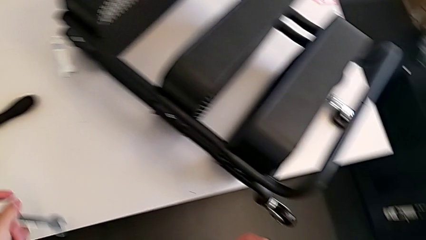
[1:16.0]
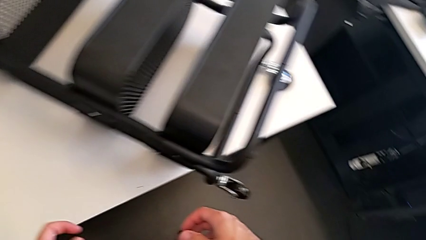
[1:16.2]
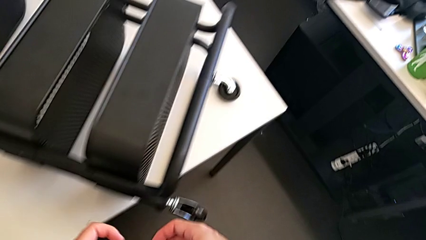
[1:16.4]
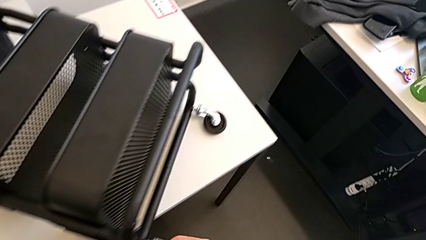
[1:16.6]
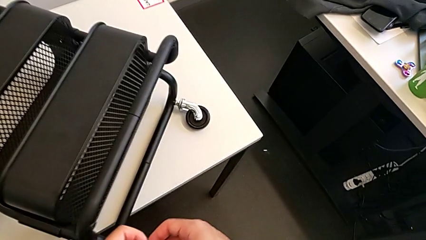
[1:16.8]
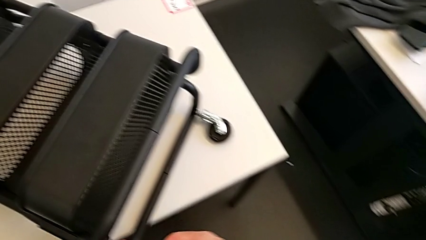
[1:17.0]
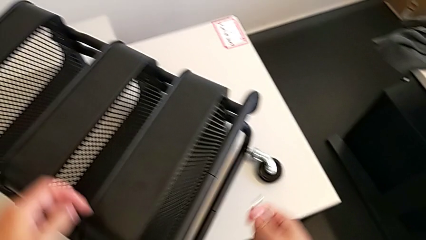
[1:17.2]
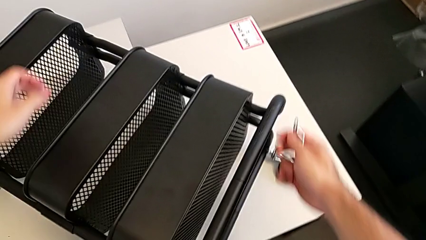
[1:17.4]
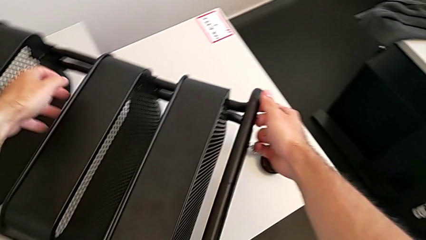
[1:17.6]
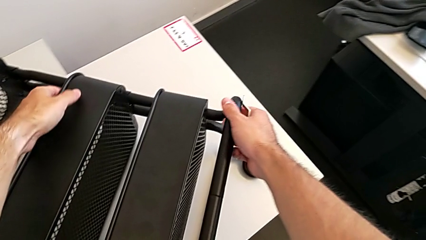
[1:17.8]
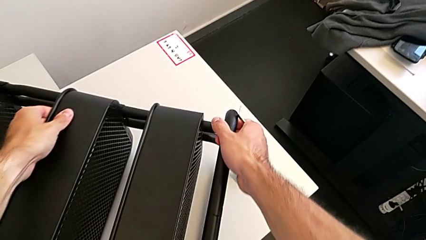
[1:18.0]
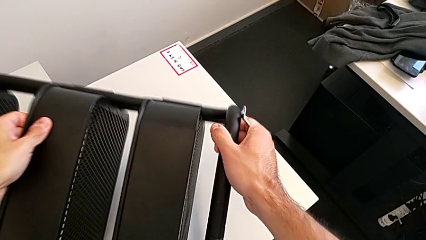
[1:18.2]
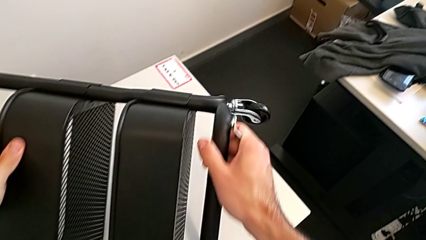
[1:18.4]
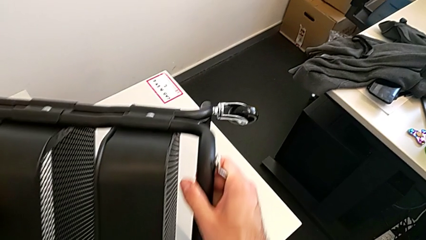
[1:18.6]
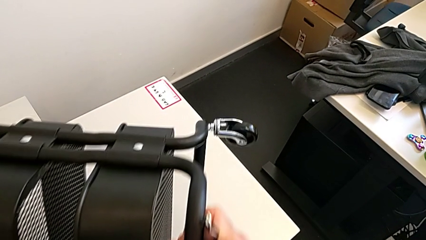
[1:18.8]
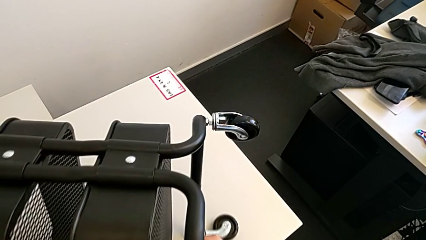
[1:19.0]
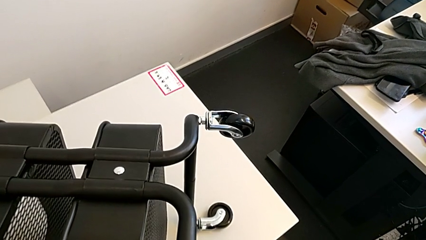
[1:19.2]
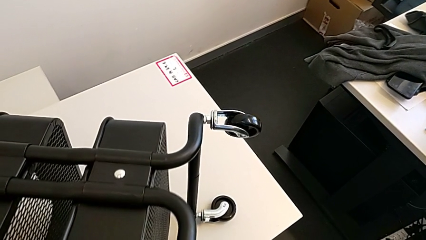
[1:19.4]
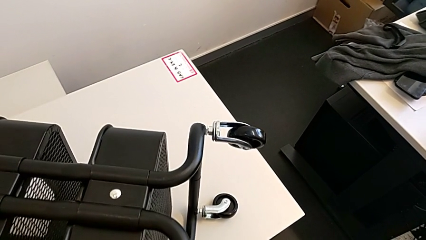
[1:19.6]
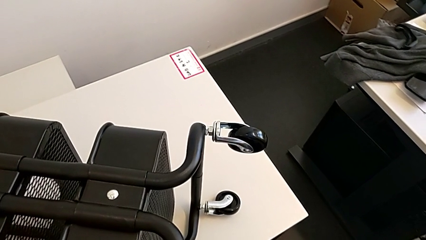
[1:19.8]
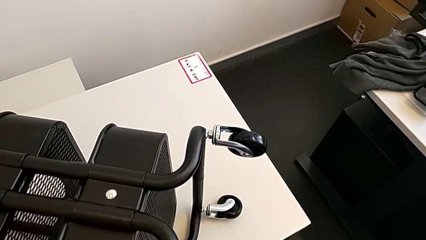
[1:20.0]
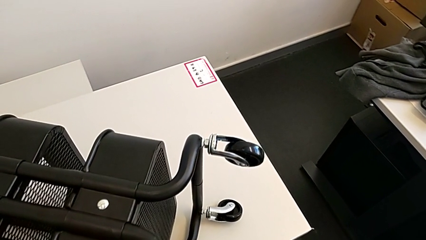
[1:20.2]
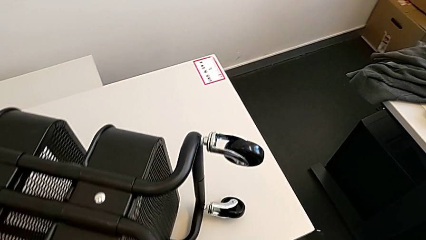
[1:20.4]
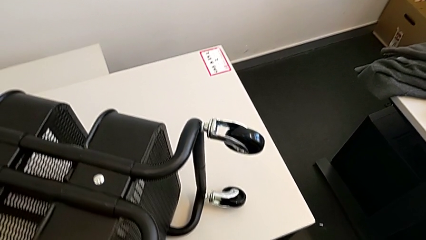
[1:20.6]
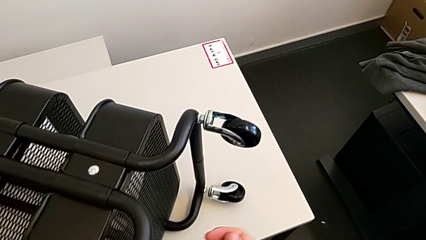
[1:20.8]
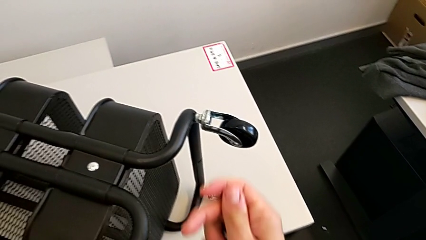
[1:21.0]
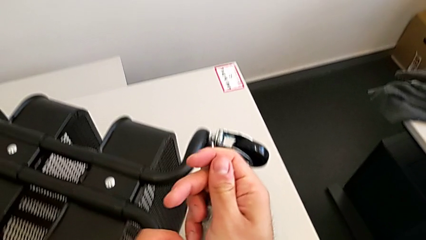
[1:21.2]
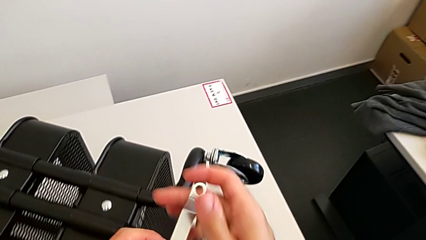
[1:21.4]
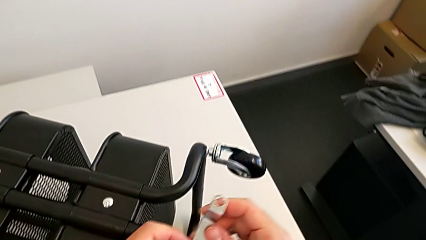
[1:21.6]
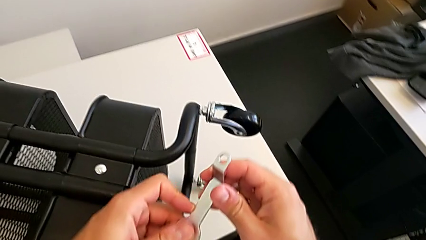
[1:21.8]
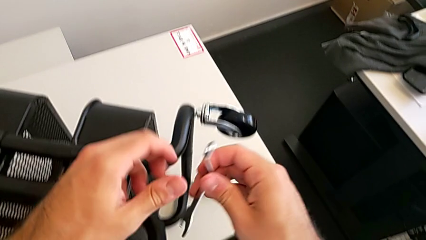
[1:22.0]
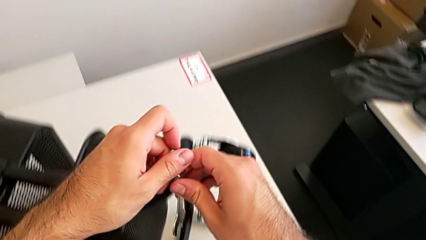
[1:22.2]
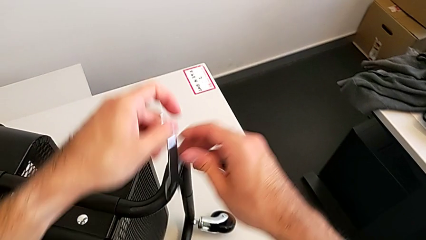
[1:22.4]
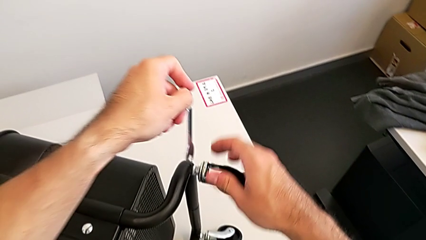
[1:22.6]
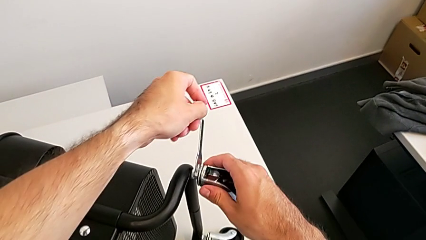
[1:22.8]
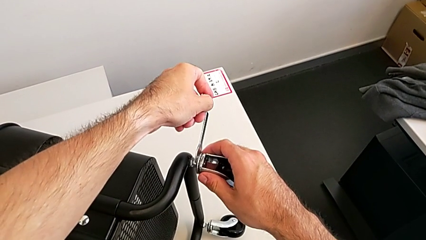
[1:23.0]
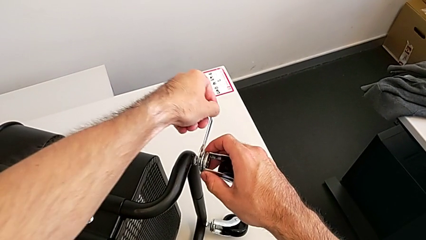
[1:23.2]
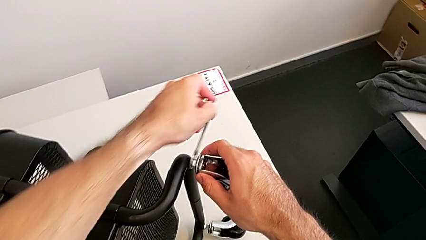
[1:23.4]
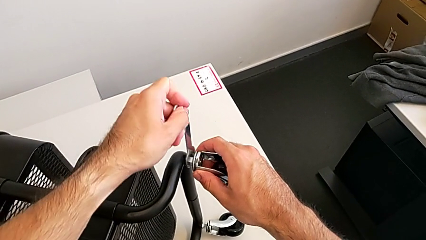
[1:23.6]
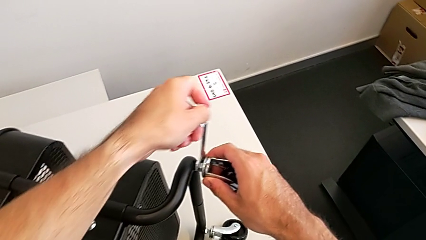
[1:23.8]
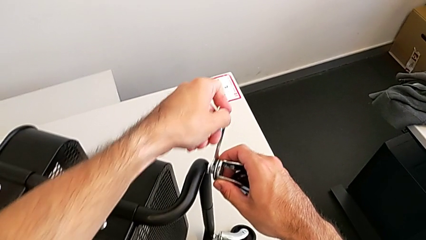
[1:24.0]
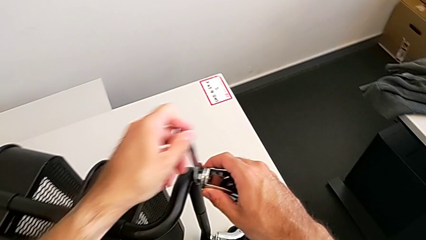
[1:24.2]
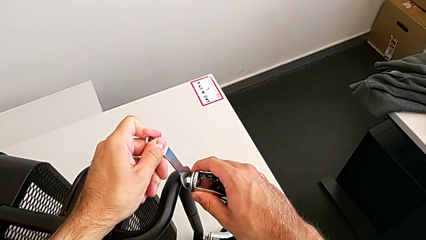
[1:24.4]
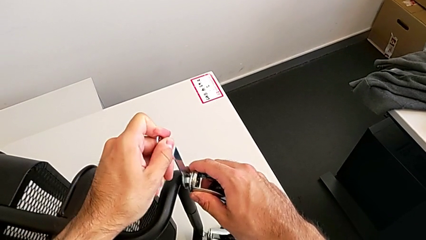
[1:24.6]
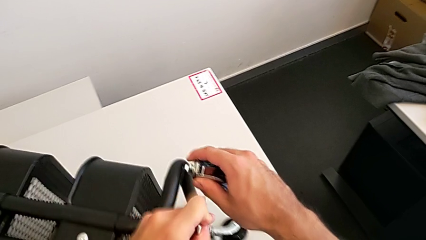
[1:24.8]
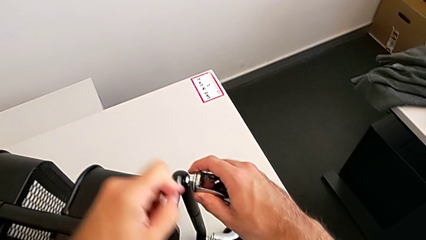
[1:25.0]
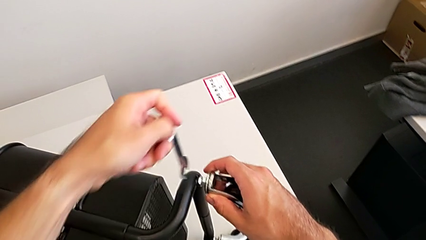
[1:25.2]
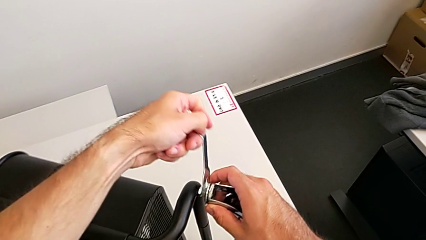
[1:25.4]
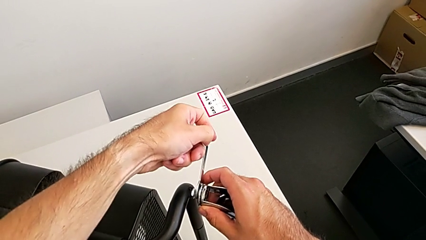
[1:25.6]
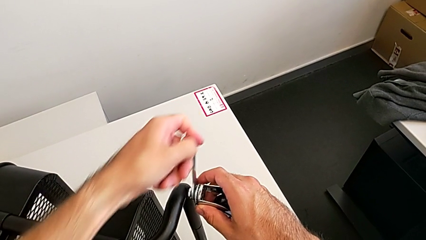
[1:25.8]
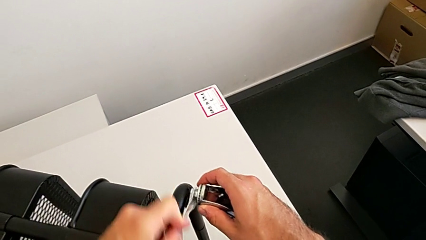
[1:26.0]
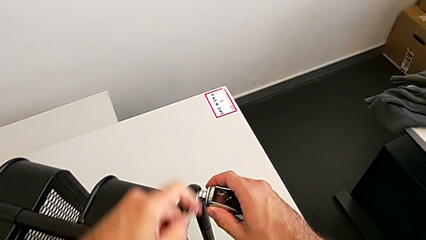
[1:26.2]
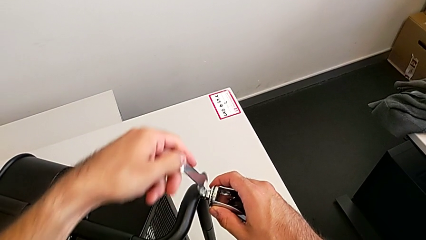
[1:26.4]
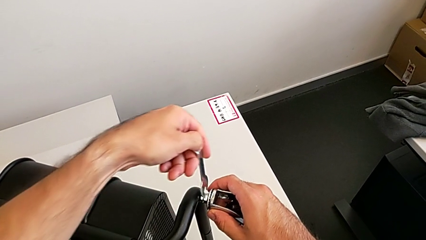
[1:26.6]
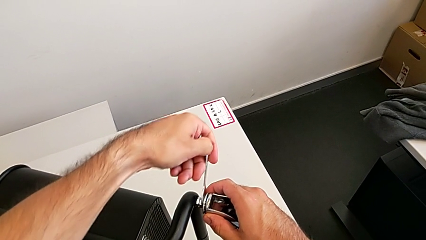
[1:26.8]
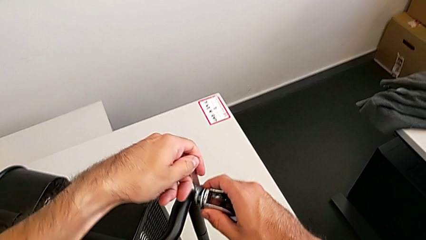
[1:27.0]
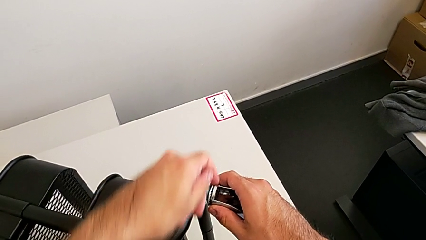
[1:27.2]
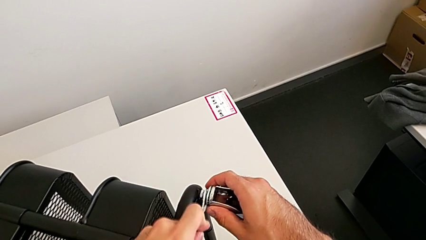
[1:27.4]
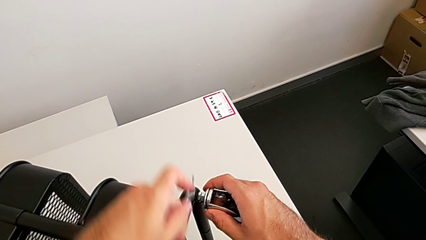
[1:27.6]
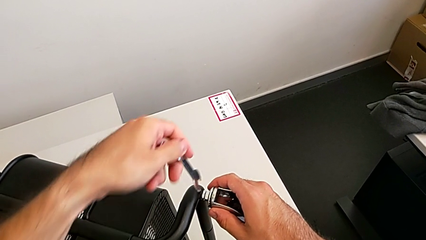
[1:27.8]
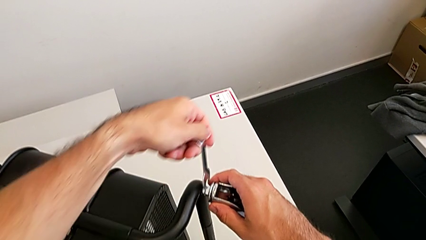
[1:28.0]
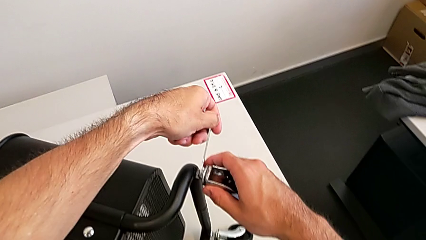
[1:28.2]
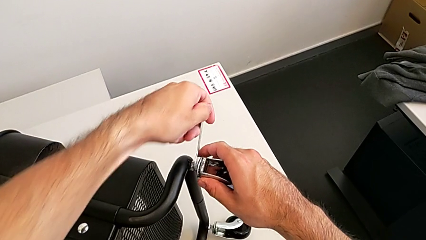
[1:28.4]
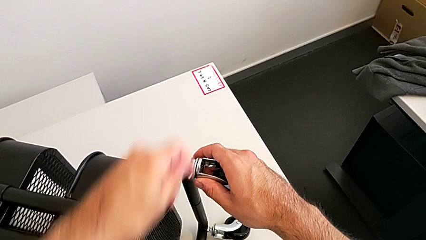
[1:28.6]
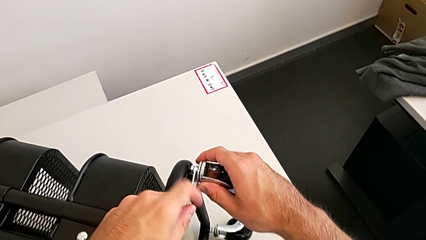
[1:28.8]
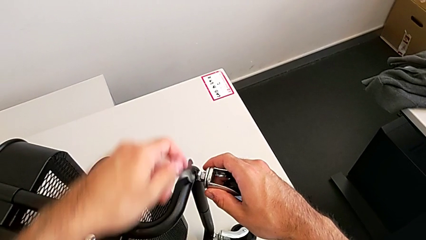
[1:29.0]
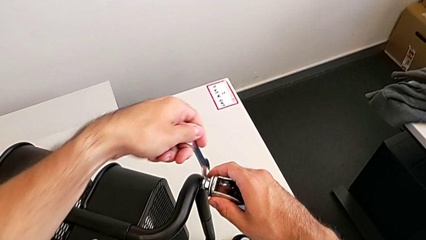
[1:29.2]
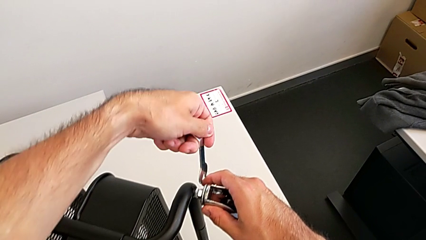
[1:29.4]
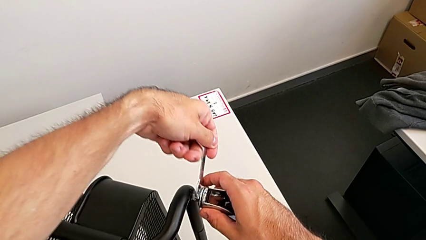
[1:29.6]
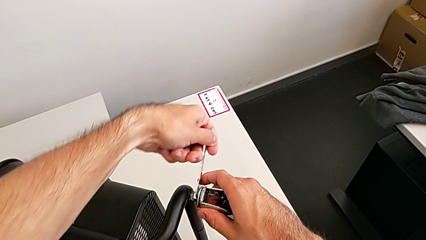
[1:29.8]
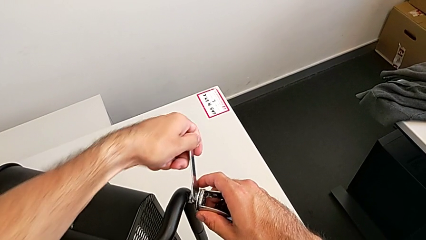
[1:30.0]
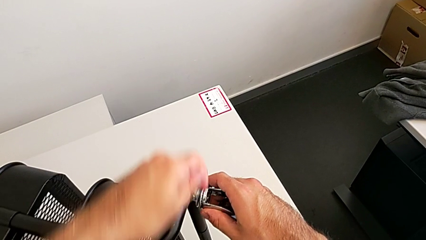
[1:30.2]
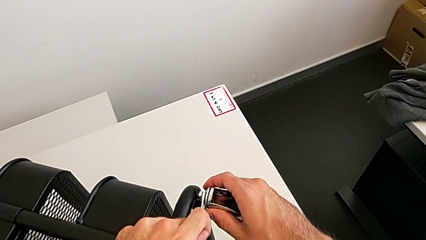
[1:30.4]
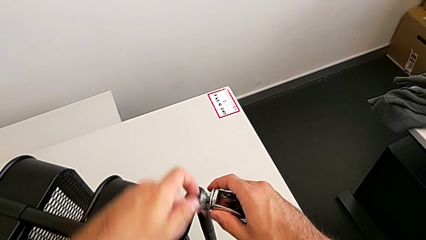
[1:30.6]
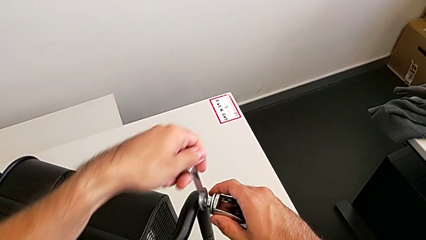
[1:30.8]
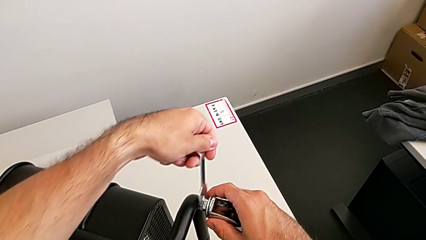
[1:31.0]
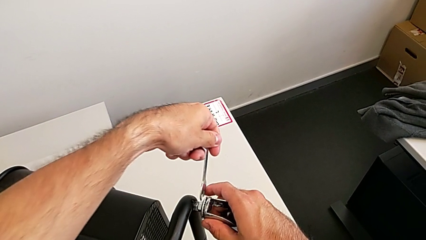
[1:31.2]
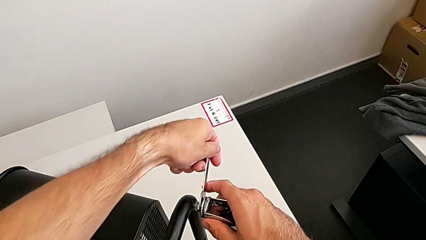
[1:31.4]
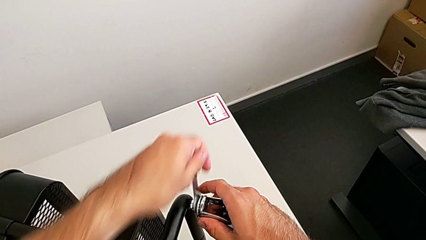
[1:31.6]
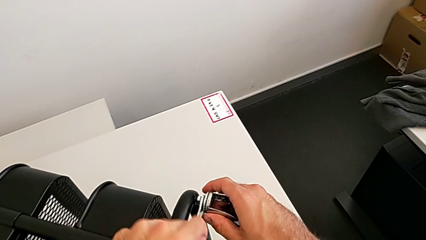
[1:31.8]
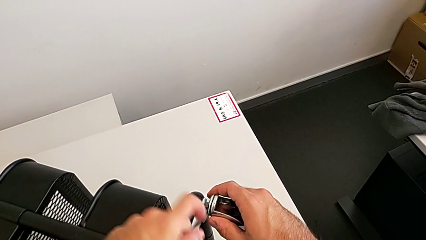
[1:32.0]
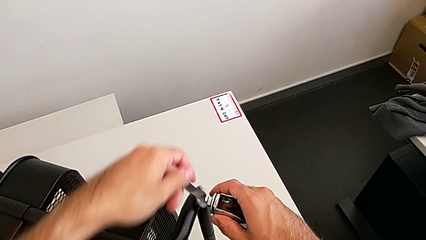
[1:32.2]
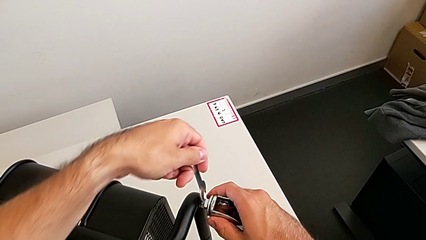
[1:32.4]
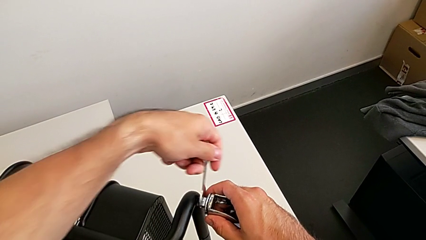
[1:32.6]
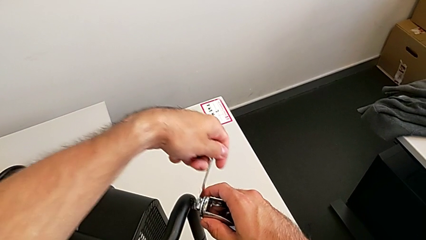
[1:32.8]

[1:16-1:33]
The camera wearer is disassembling the third wheel. They flip the utility cart, approach the third wheel and begin to unscrew it.
